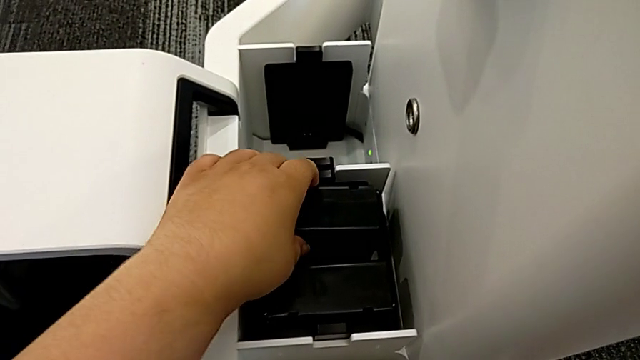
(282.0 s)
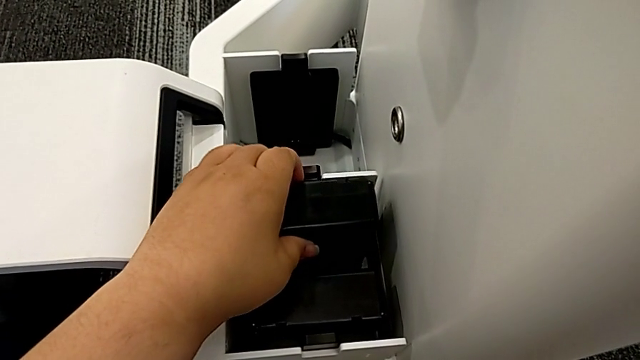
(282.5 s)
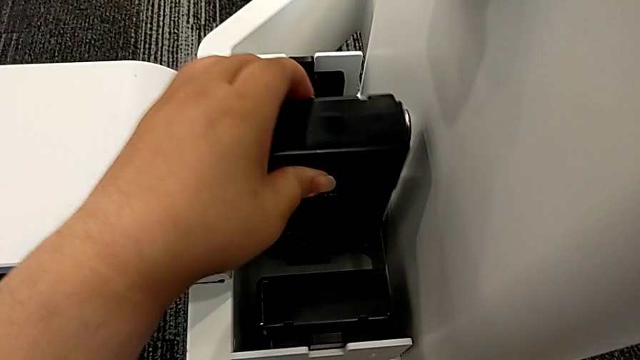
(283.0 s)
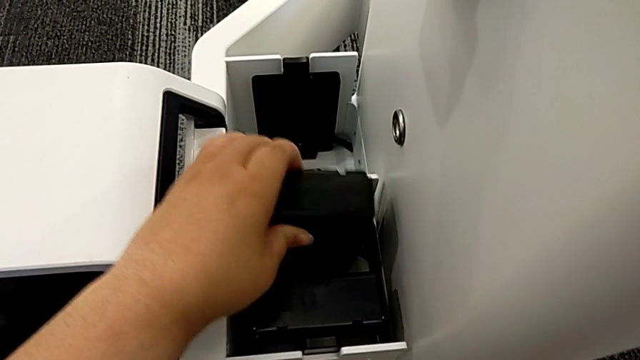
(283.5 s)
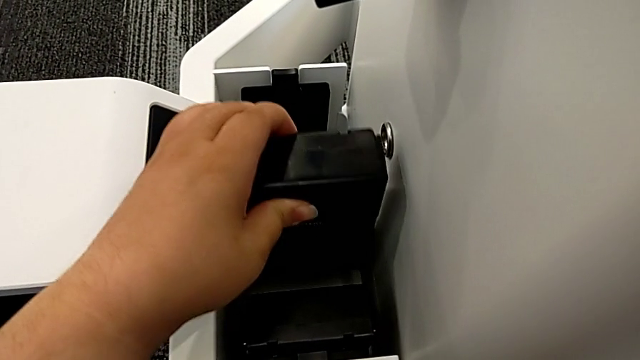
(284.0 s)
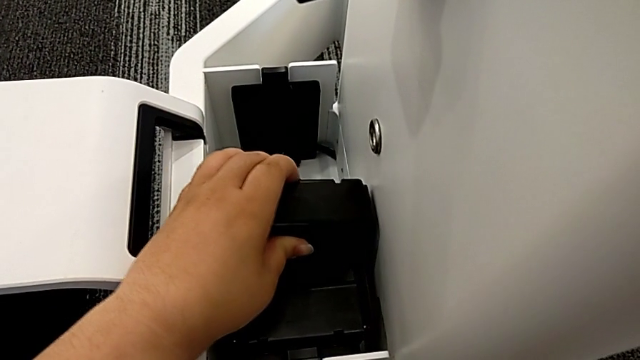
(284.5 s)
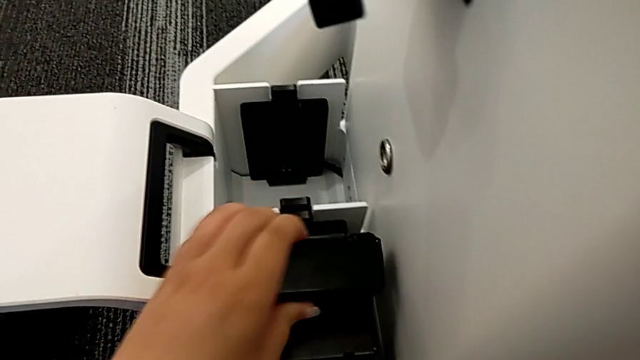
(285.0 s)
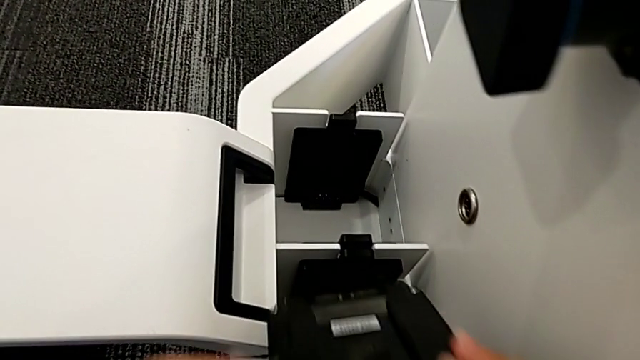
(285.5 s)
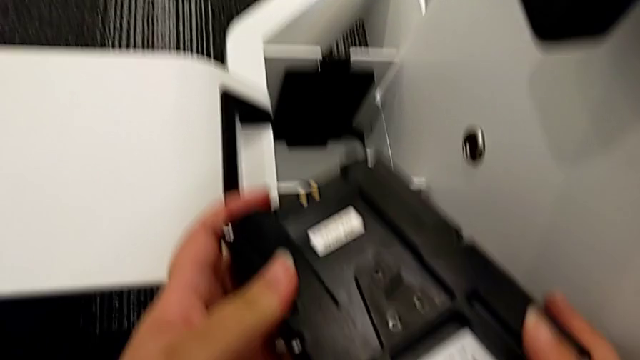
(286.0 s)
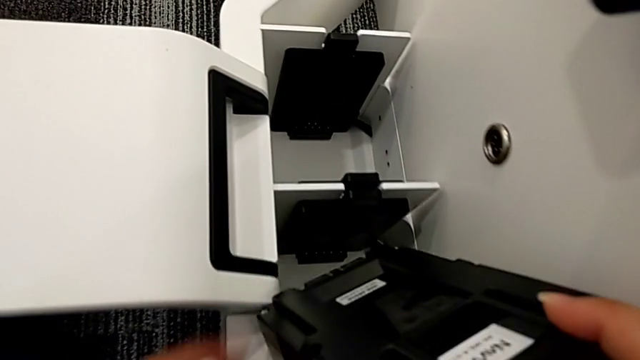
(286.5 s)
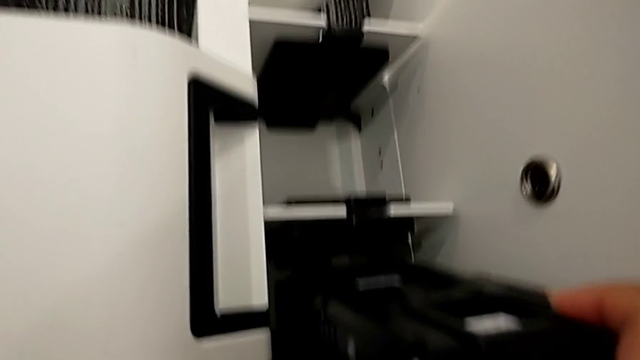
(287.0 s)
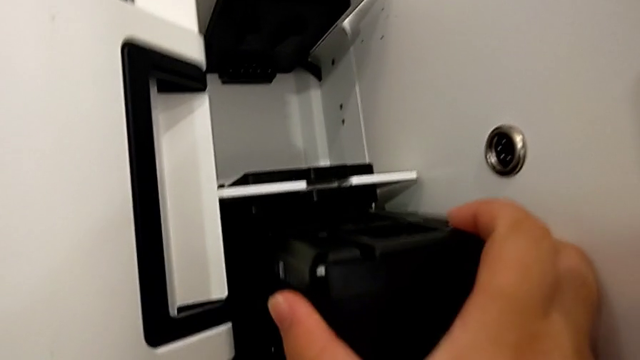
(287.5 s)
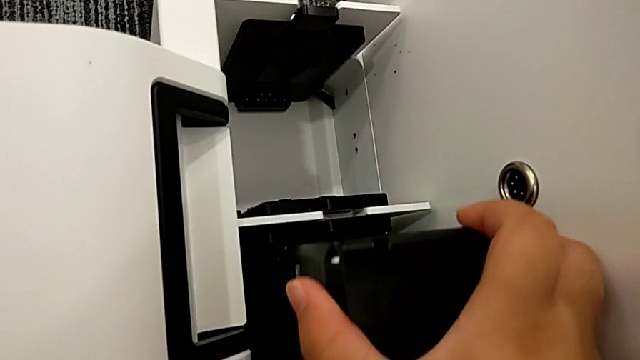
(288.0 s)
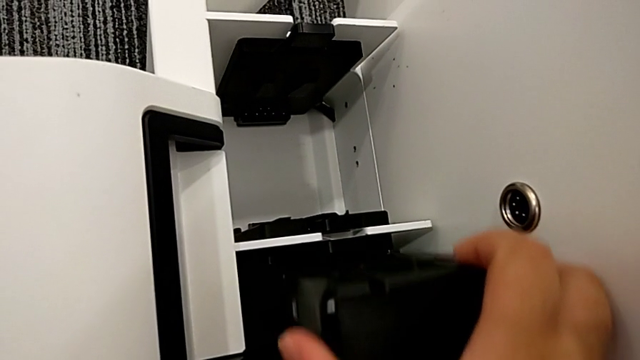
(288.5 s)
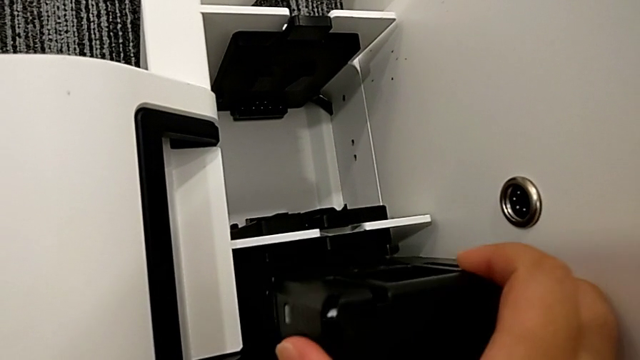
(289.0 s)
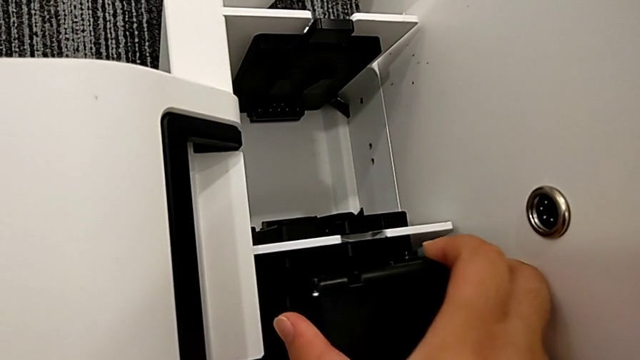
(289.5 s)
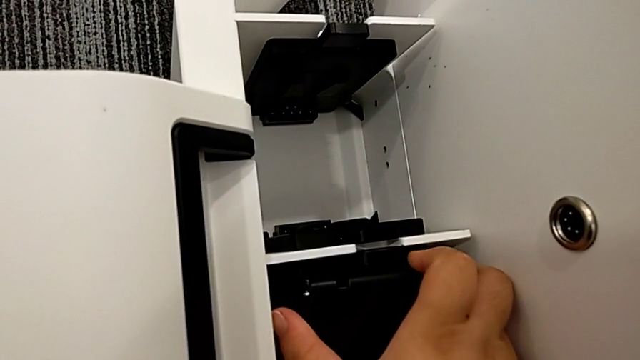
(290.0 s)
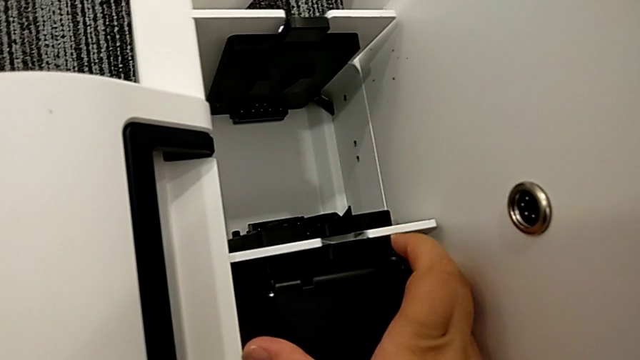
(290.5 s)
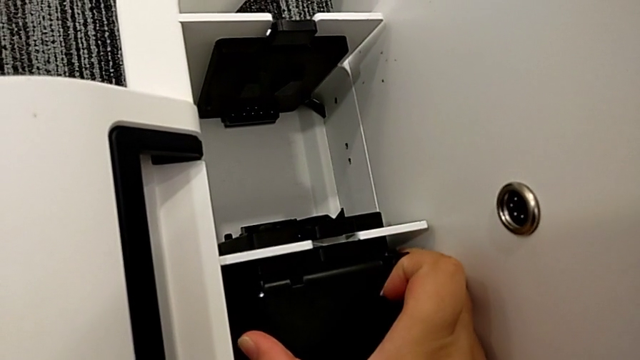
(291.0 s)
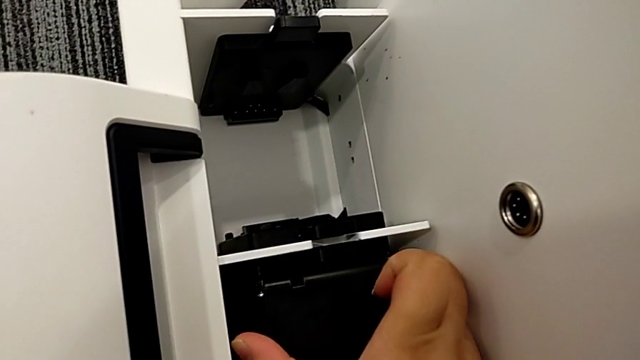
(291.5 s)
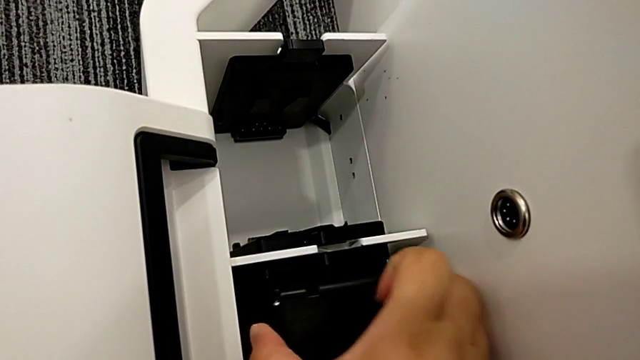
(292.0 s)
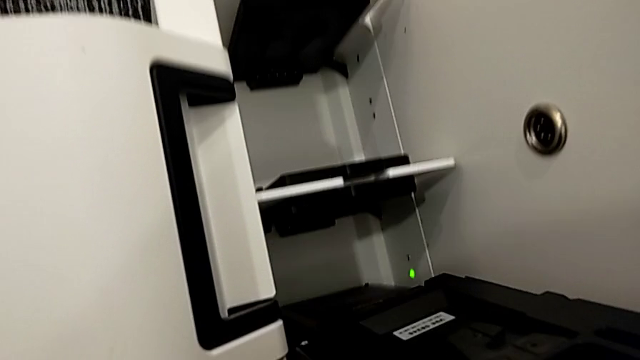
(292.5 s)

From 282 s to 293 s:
The camera wearer is putting the batteries in. They withdraw the first battery and wrongly insert it twice, inserting the wrong side of the battery.

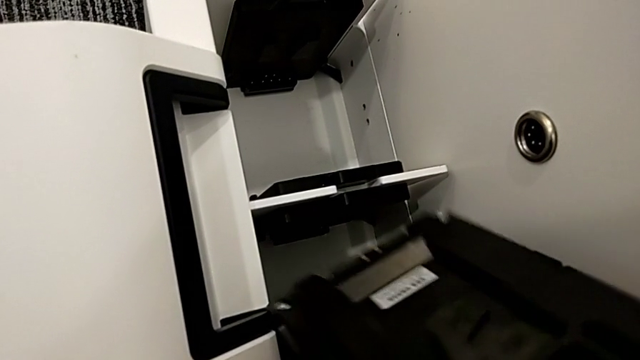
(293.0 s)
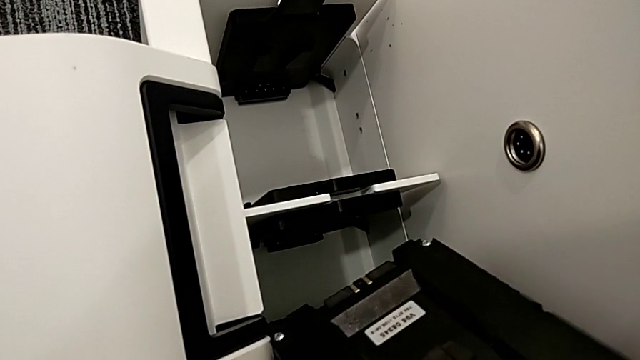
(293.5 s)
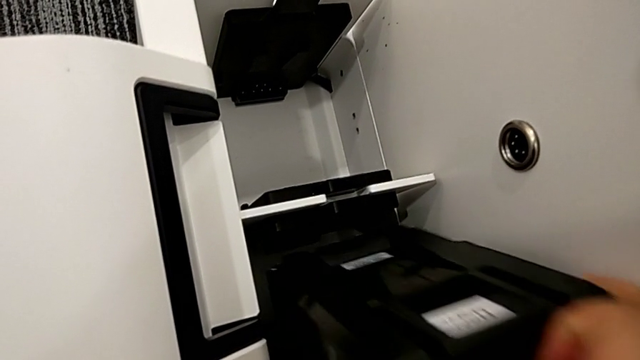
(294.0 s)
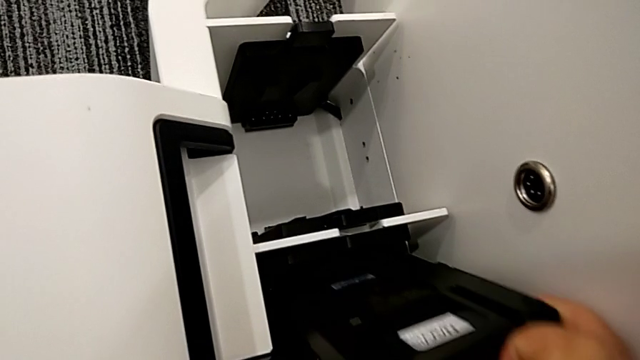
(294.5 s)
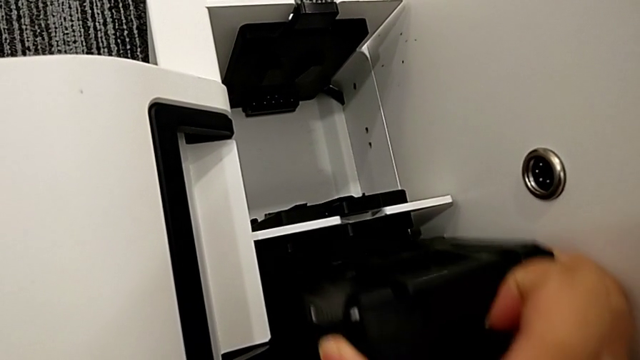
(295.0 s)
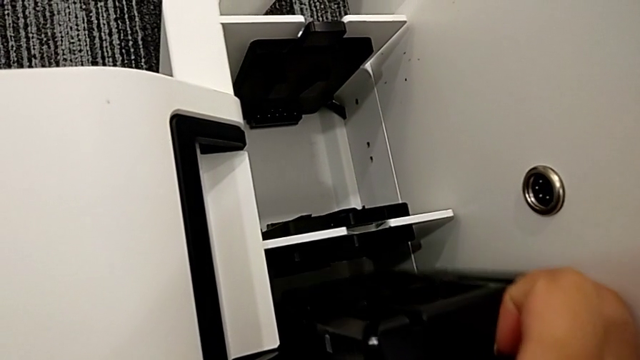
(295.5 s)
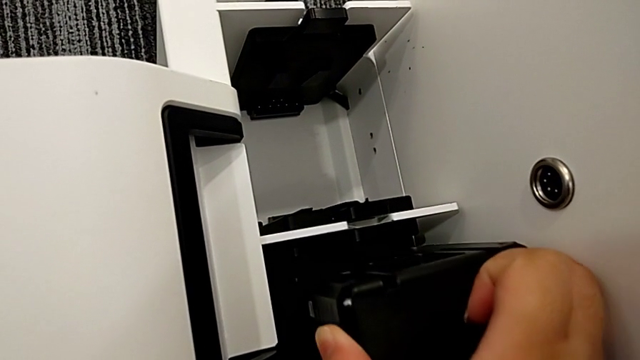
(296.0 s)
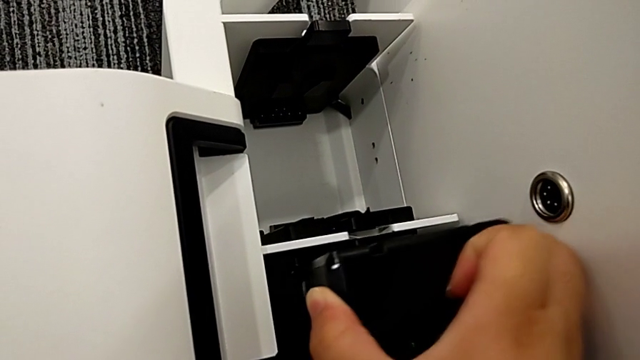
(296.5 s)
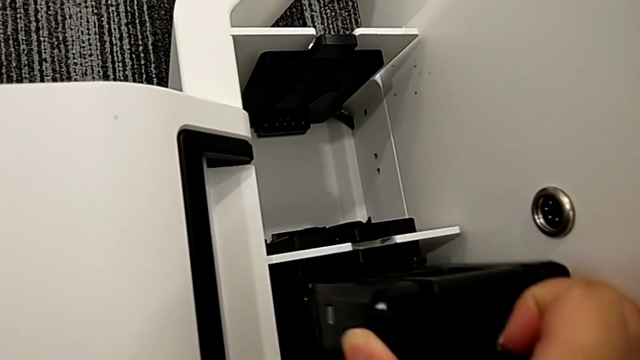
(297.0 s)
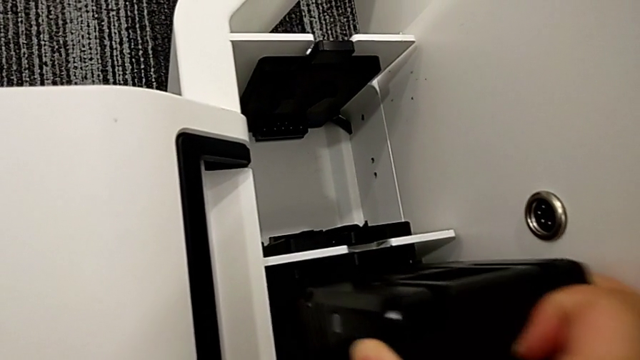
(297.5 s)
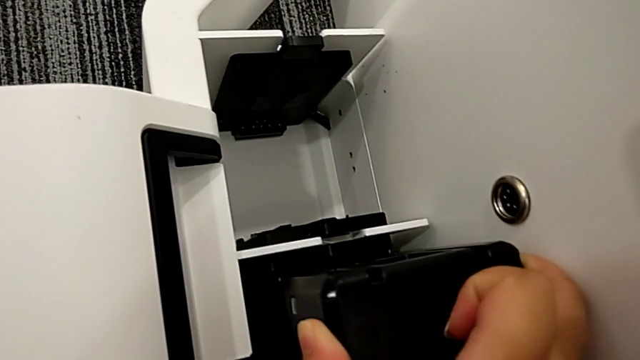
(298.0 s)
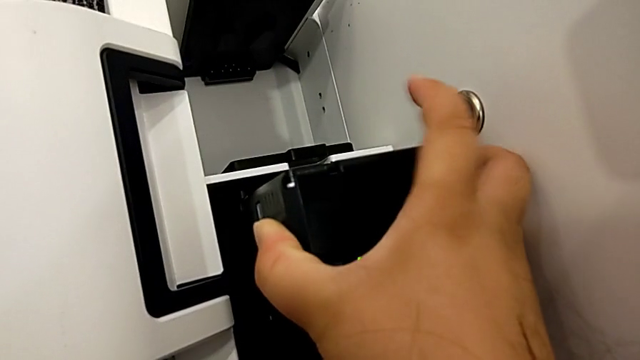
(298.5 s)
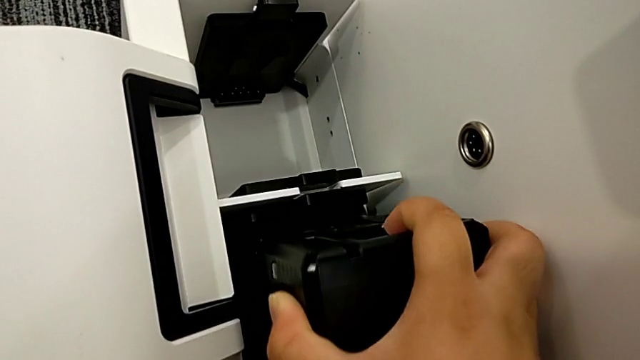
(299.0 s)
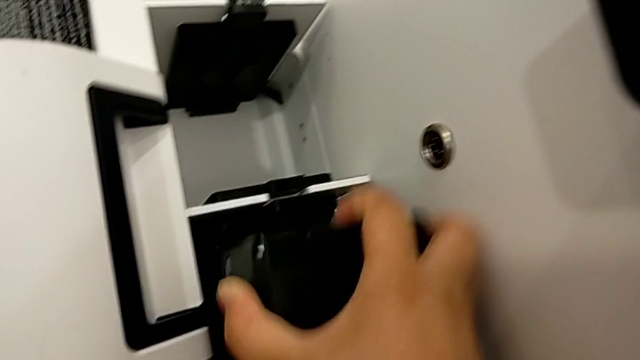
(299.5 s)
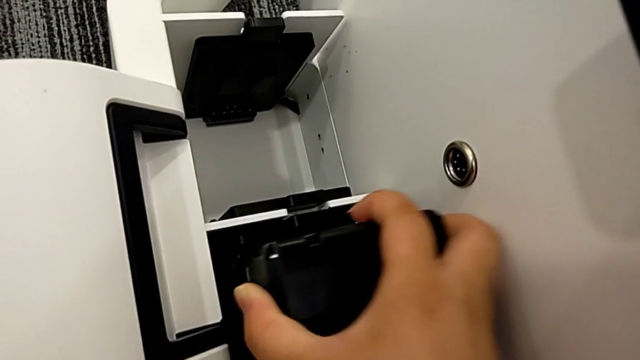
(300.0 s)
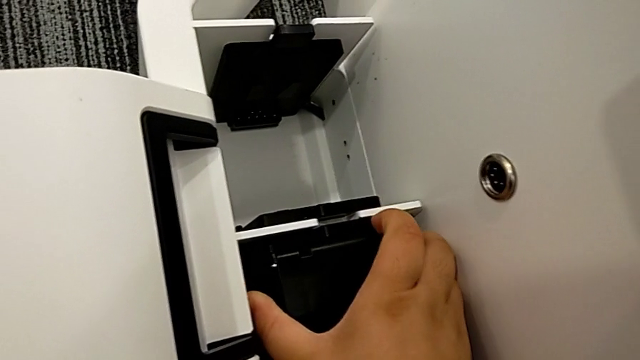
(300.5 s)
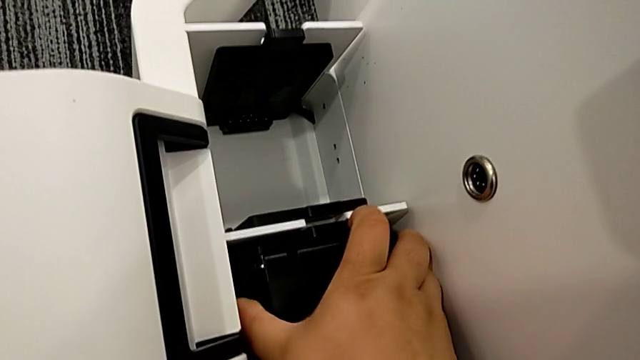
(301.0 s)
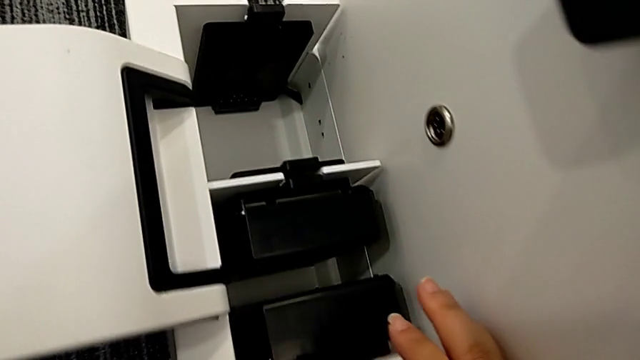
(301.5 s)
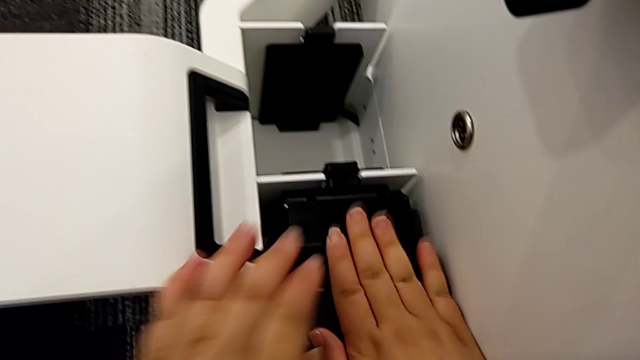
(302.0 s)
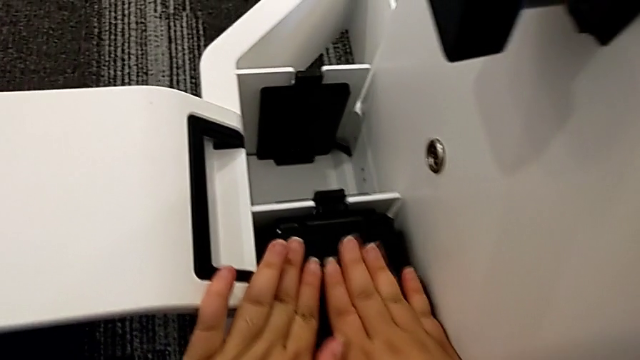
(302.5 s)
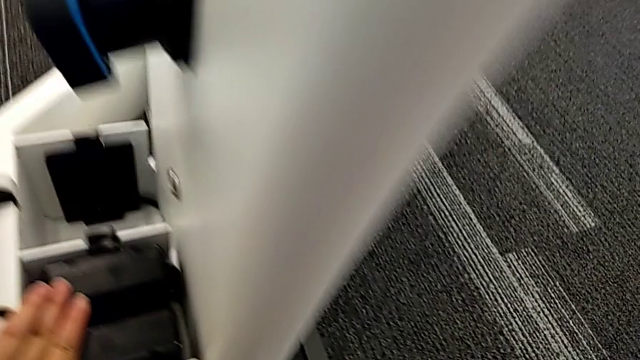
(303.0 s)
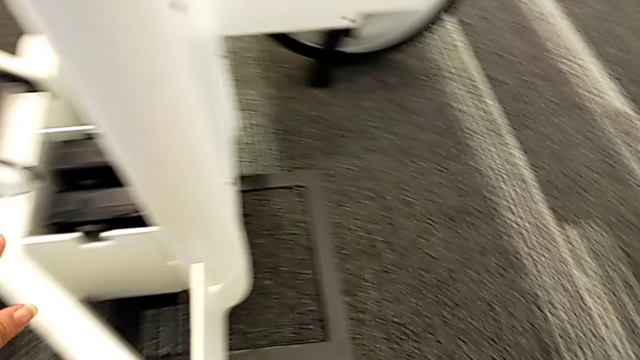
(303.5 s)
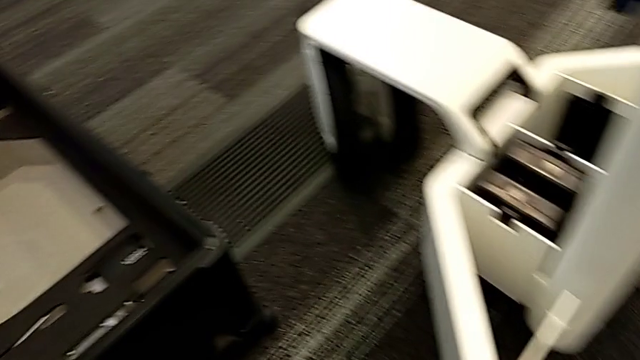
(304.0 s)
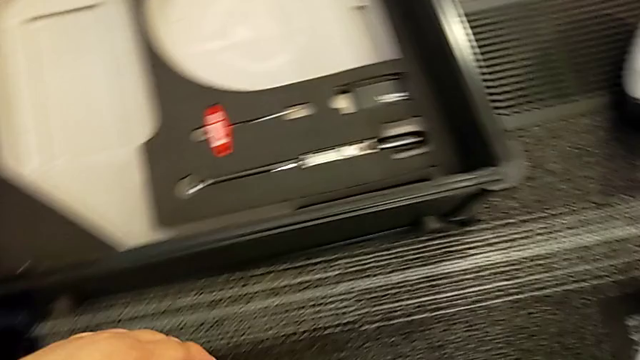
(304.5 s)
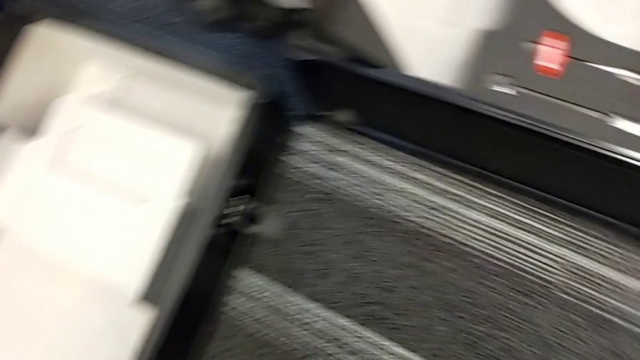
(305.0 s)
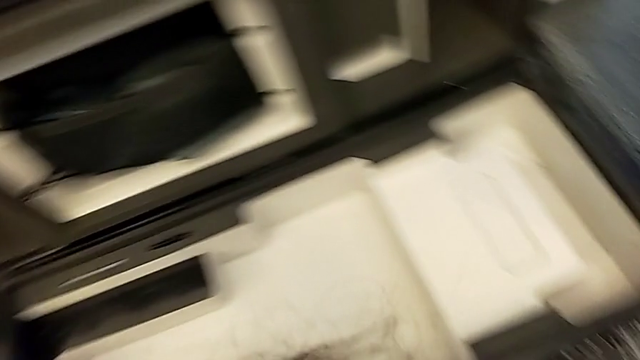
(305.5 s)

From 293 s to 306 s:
The camera wearer is putting the batteries in. They adjust the battery and insert the first M6 battery.
